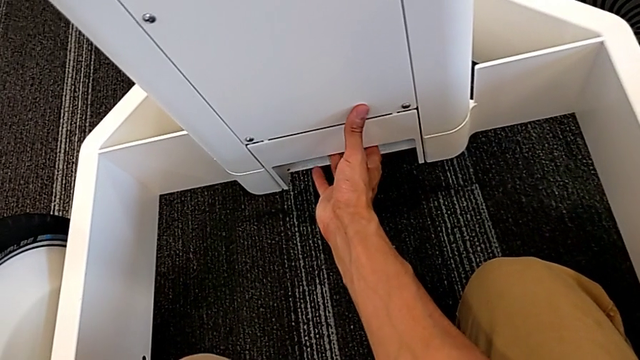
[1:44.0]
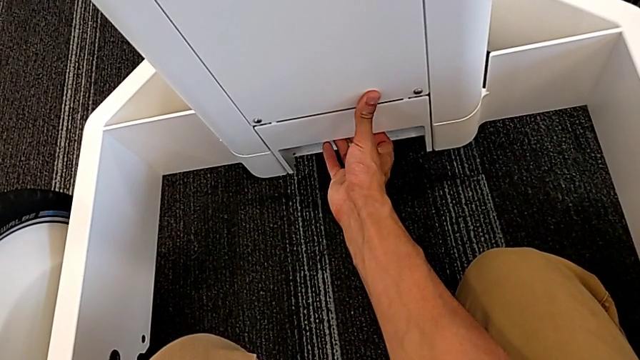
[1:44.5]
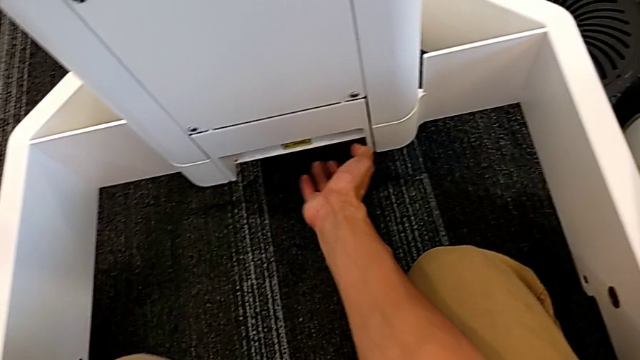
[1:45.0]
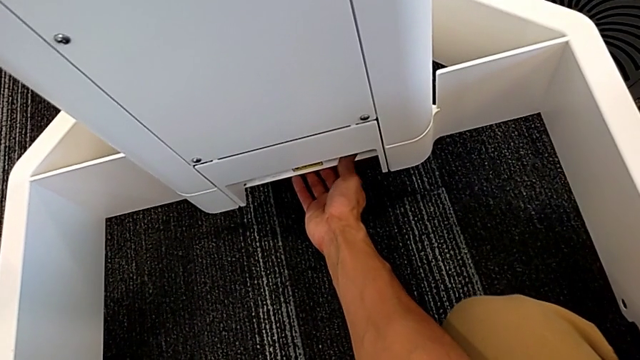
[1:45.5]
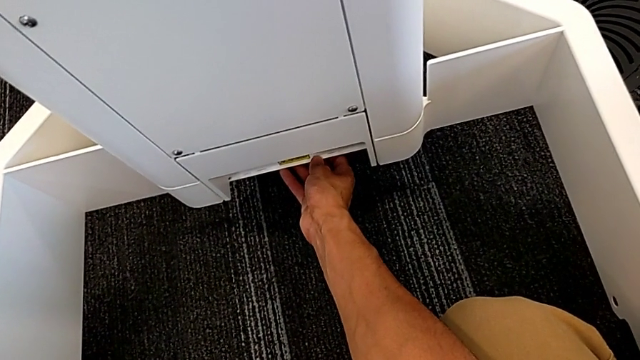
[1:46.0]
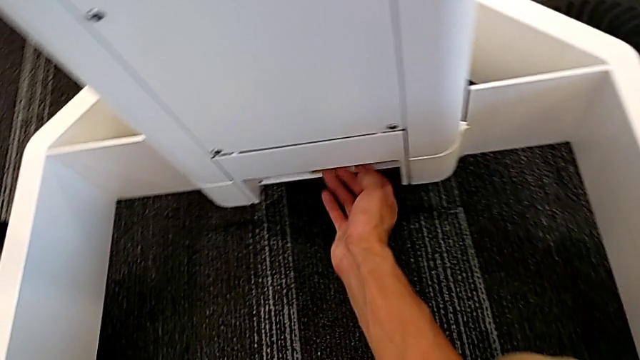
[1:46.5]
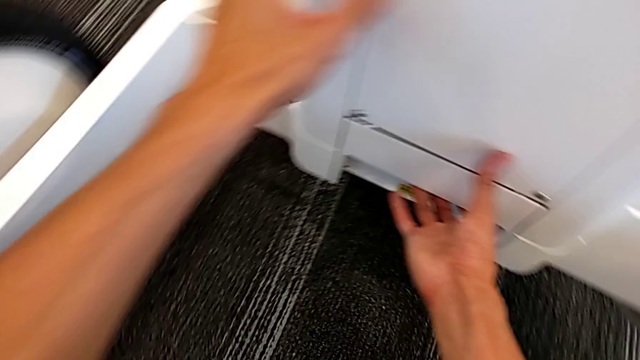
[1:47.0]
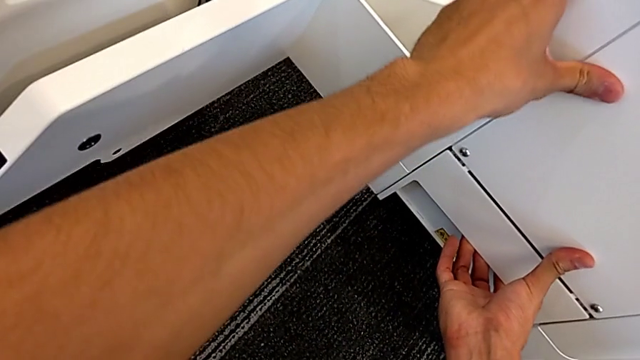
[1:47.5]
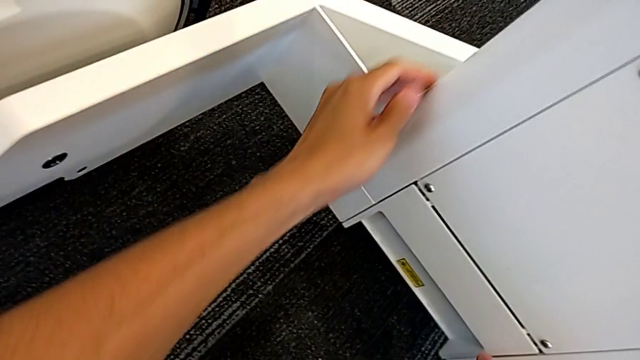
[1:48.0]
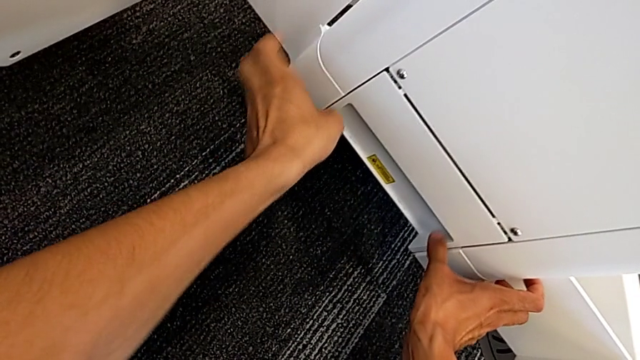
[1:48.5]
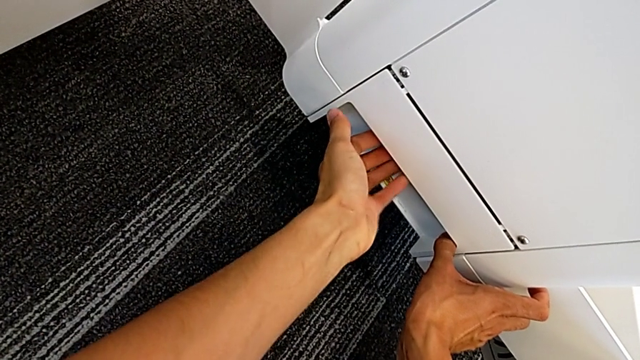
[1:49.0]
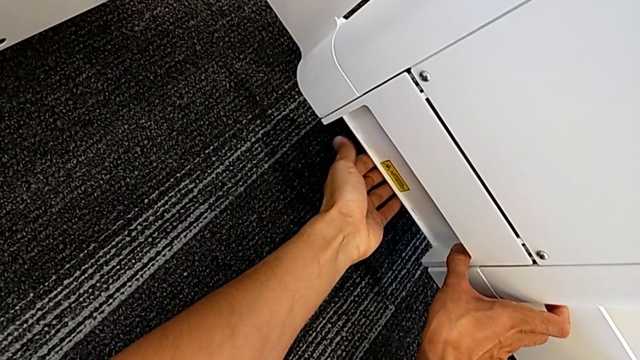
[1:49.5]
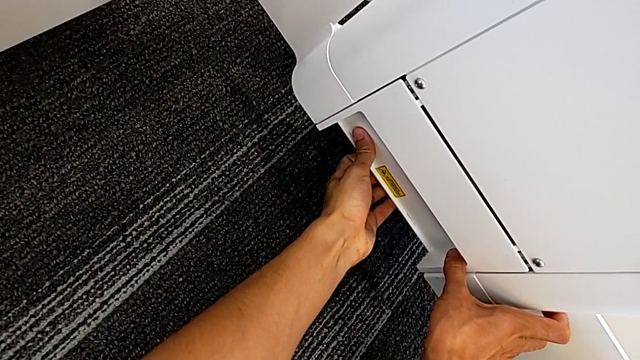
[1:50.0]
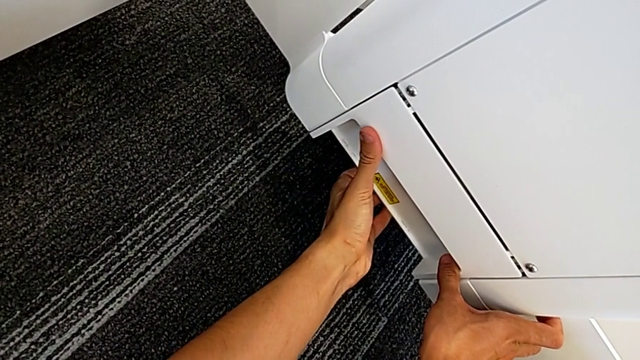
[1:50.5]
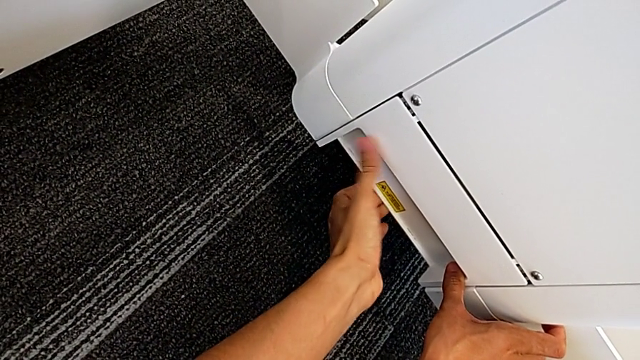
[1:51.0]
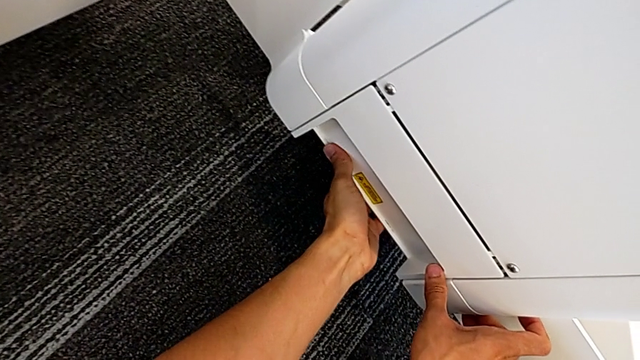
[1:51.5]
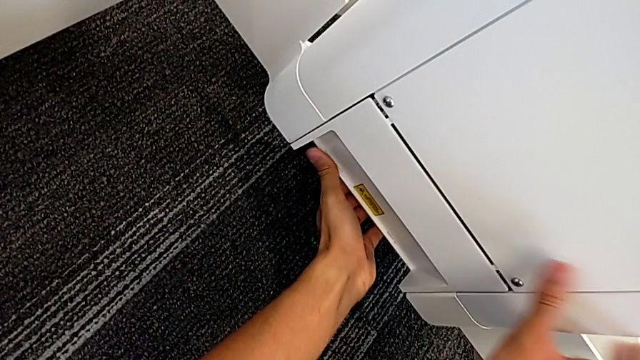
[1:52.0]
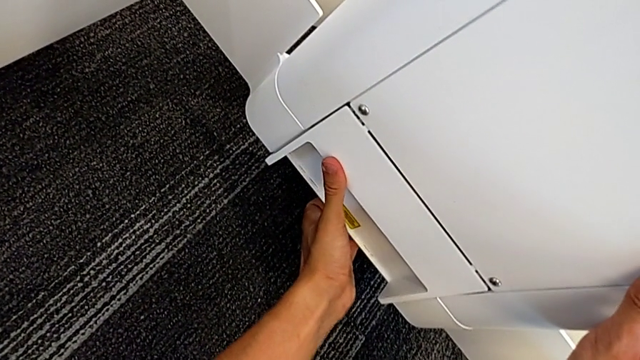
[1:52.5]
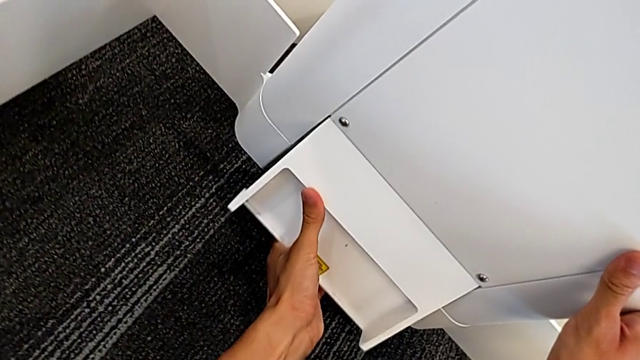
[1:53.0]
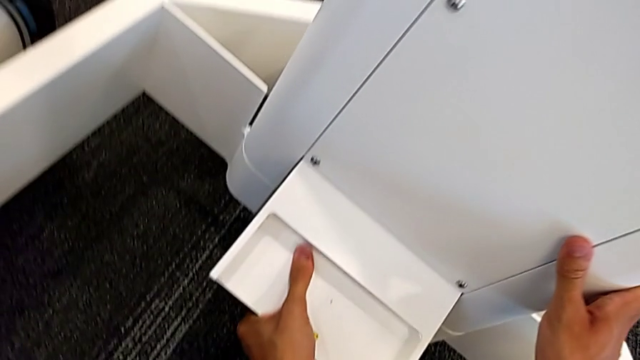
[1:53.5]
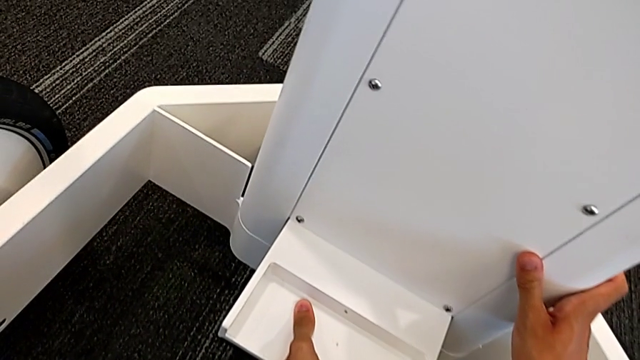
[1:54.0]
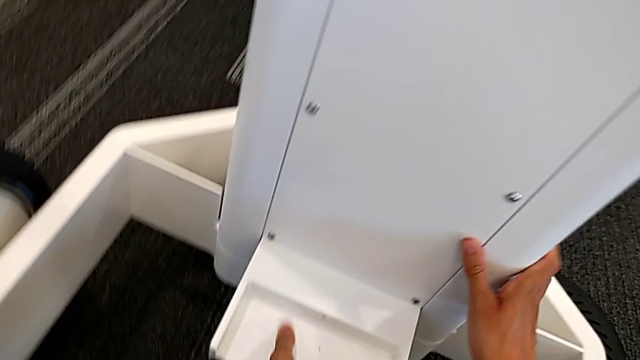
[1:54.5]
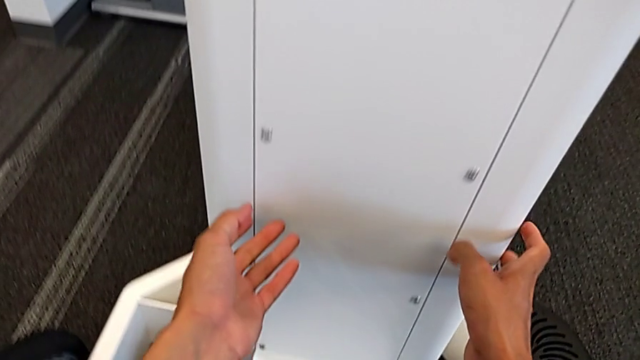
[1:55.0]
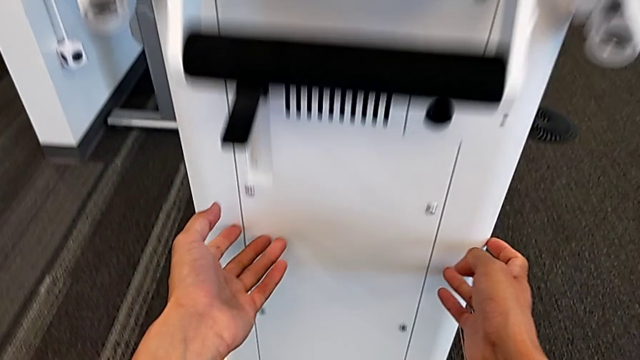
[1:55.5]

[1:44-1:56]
The camera wearer is detaching the machine's body. They inspect the M6 body lock and lift the M6 body.

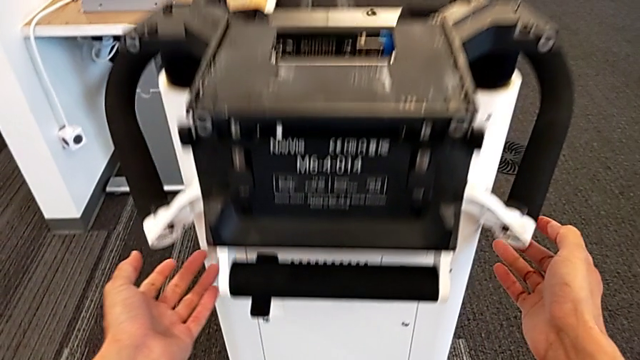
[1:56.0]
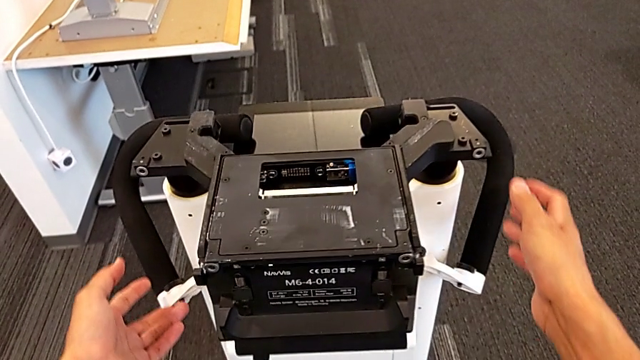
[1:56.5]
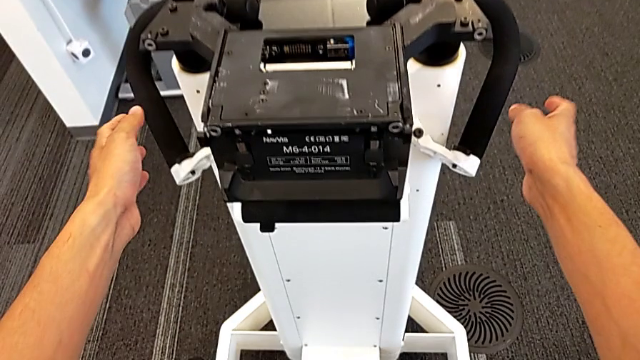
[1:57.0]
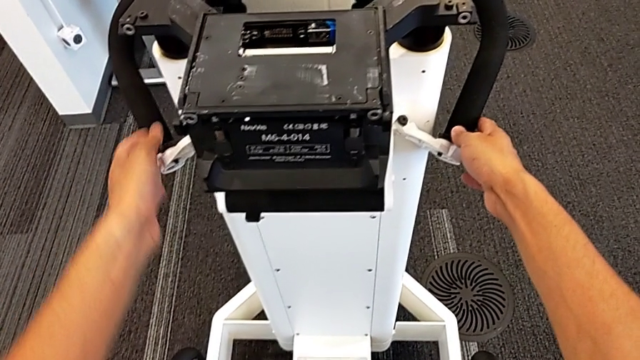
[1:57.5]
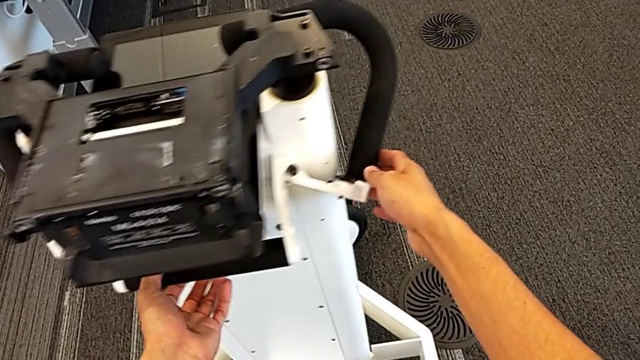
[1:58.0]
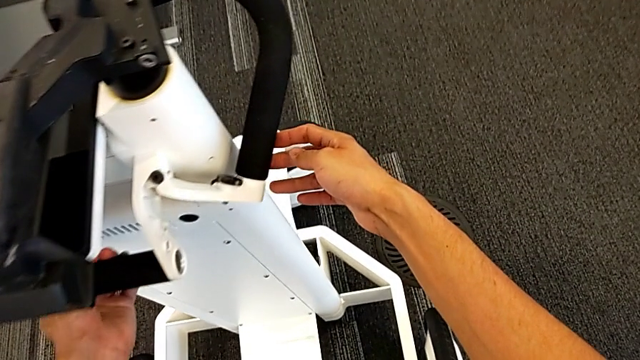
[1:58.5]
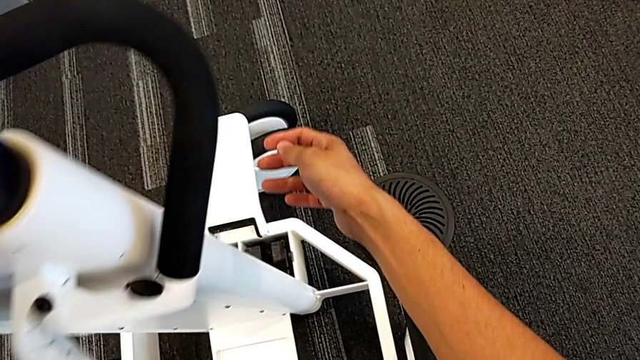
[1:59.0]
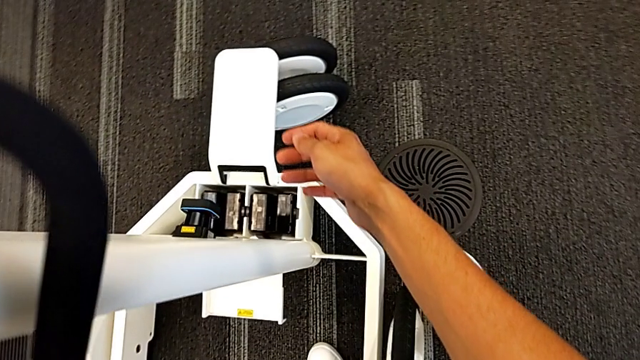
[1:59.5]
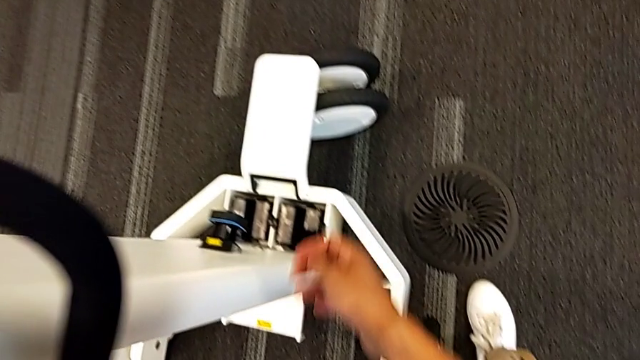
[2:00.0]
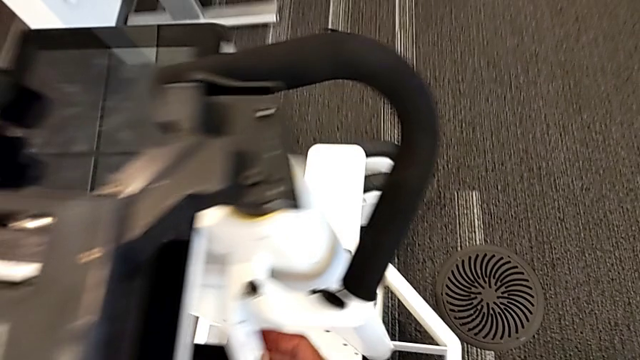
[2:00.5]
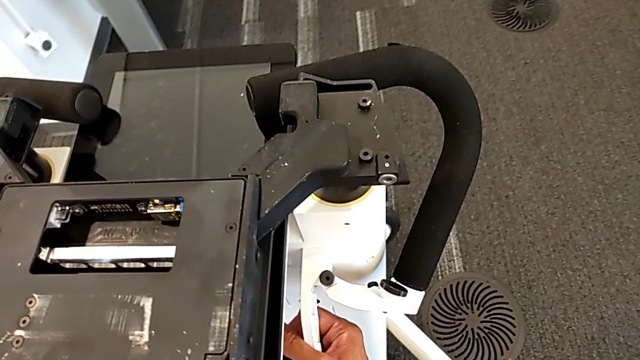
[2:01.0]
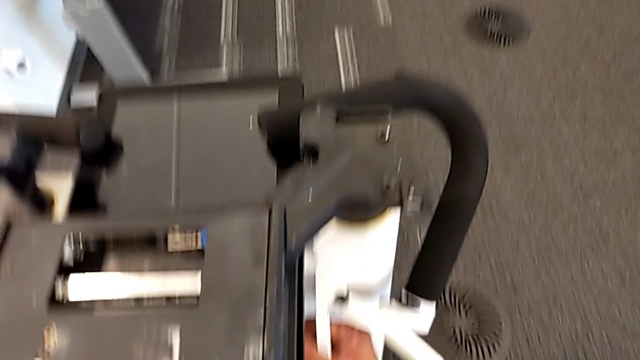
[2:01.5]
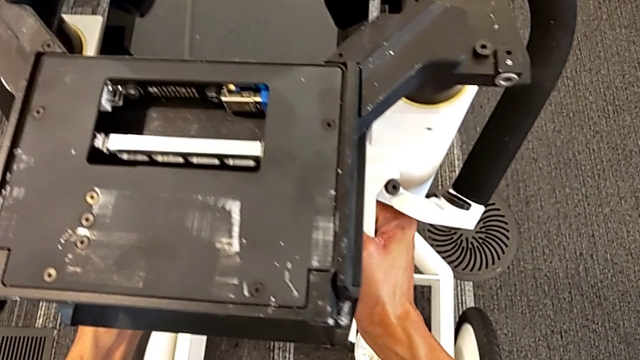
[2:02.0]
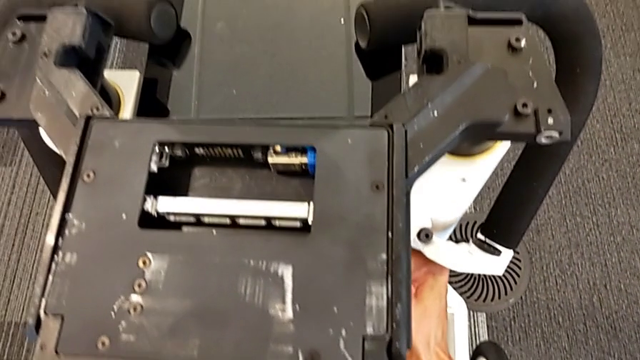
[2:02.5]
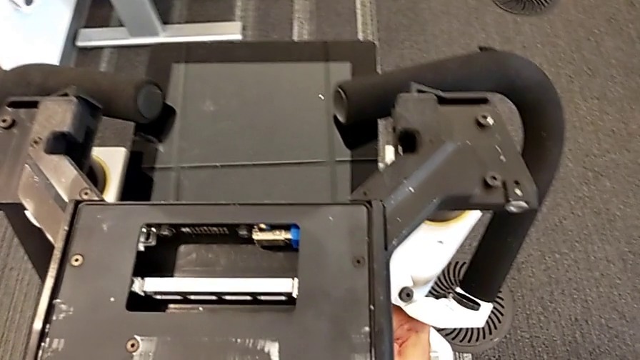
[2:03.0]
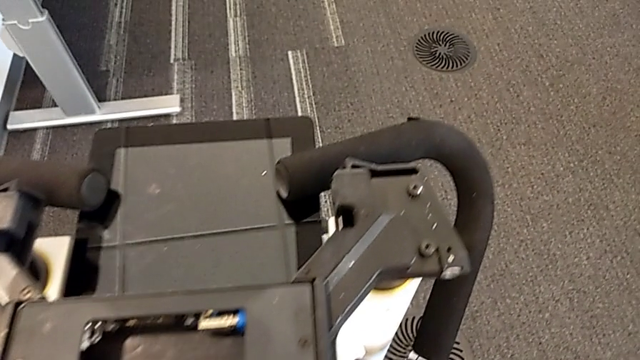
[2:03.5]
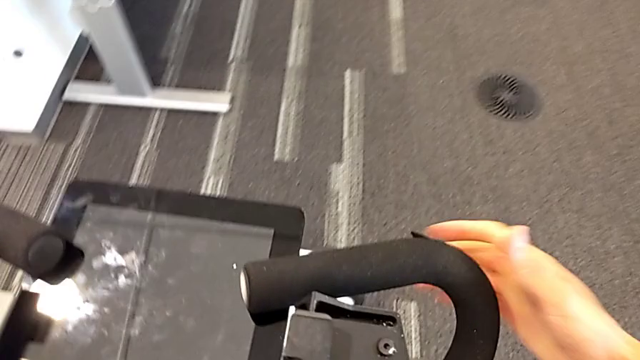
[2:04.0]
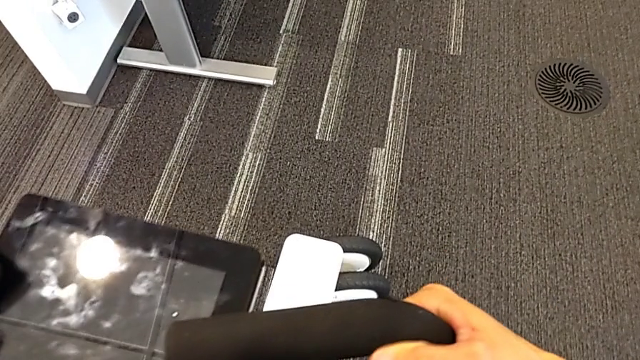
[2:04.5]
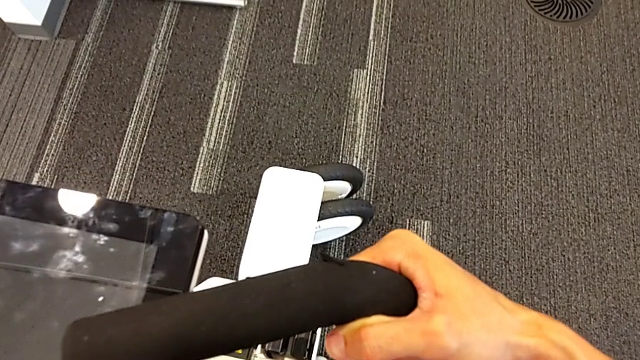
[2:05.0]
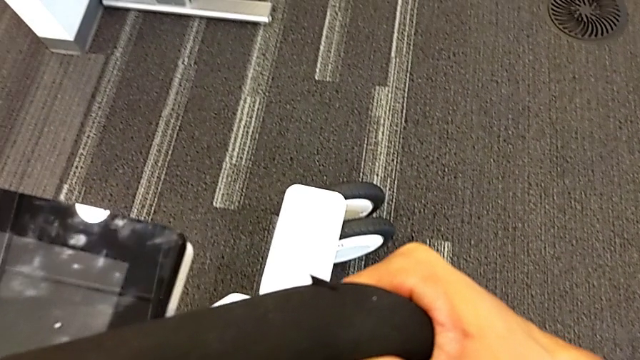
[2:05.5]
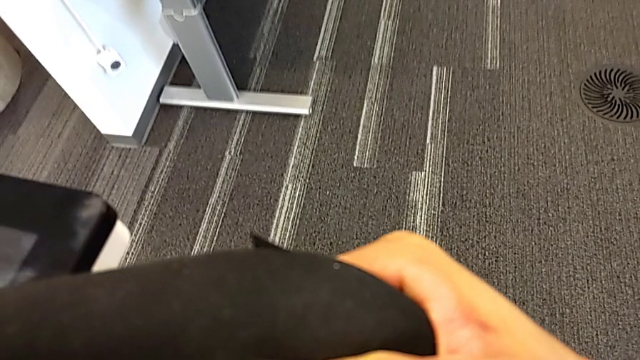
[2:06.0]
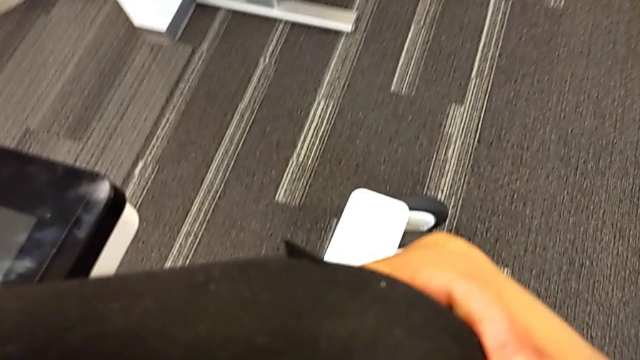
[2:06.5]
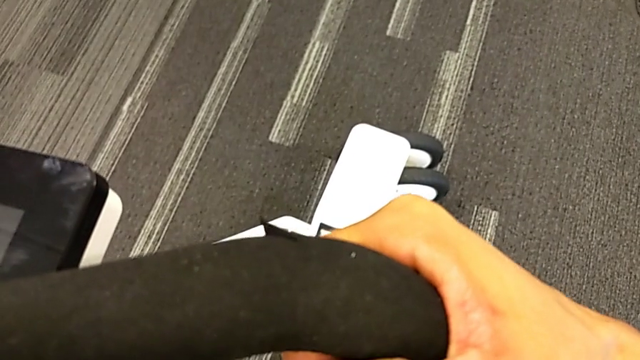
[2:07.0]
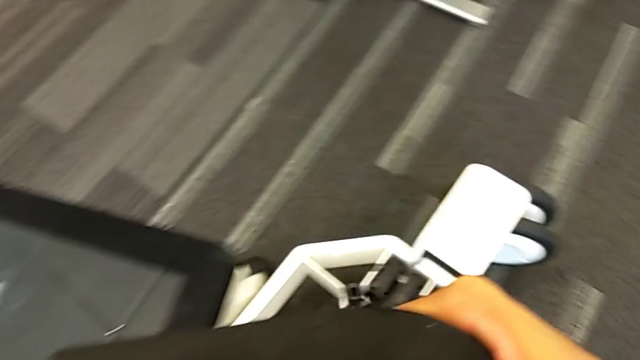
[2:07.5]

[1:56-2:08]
The camera wearer is detaching the machine's body. They grab the M6 body and lift it.
